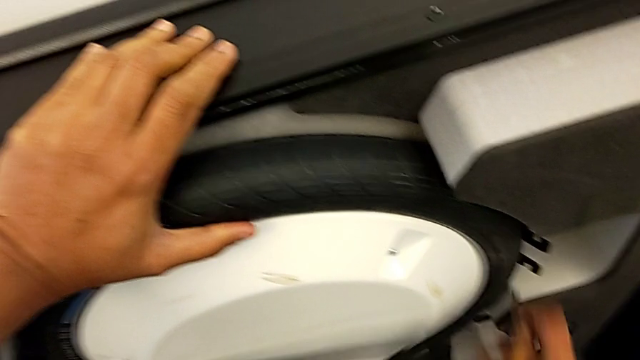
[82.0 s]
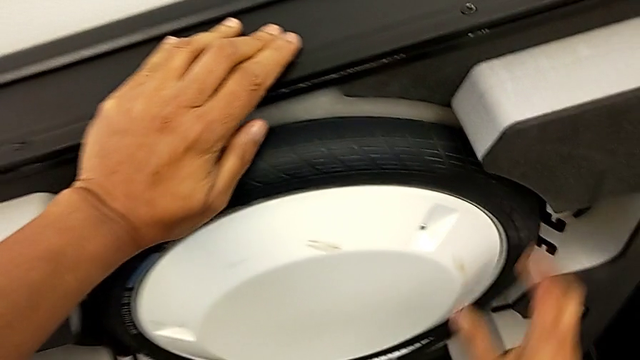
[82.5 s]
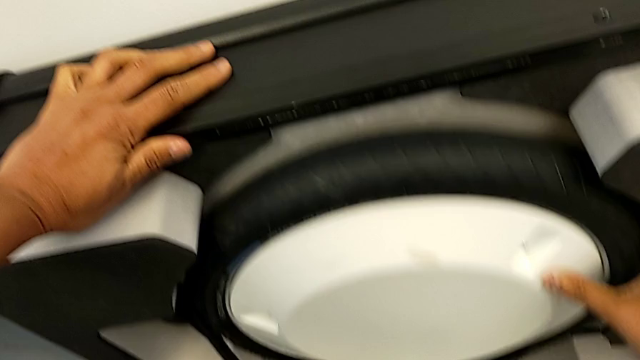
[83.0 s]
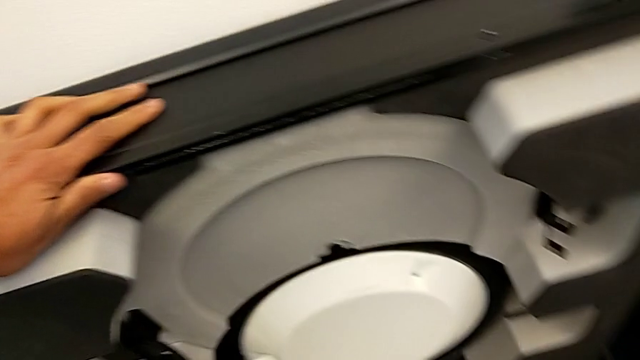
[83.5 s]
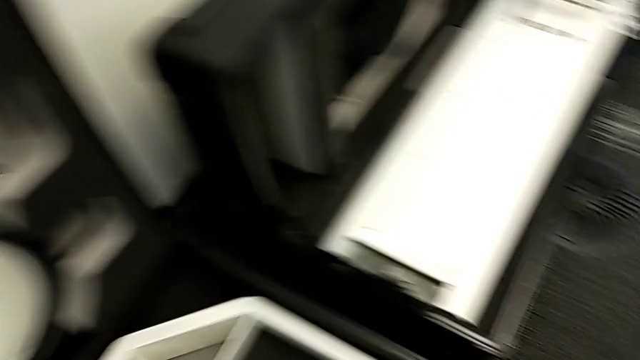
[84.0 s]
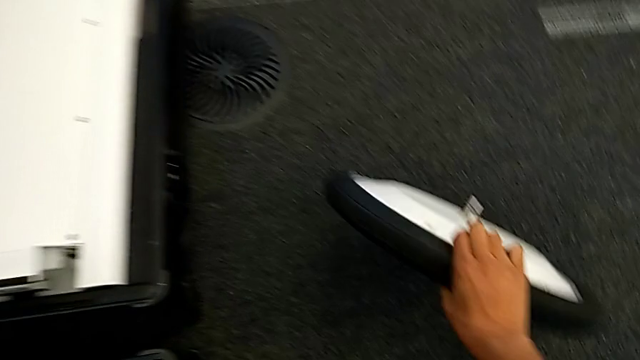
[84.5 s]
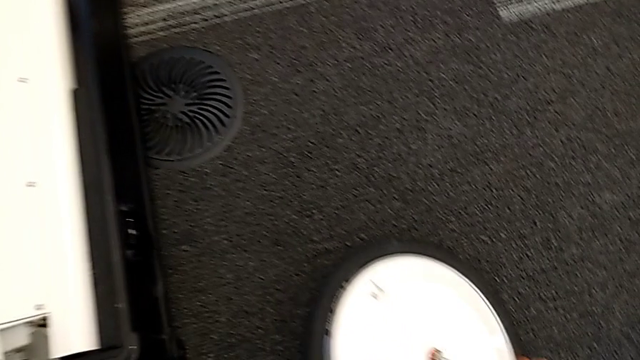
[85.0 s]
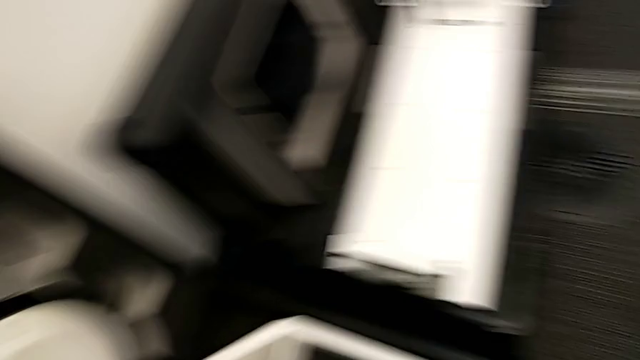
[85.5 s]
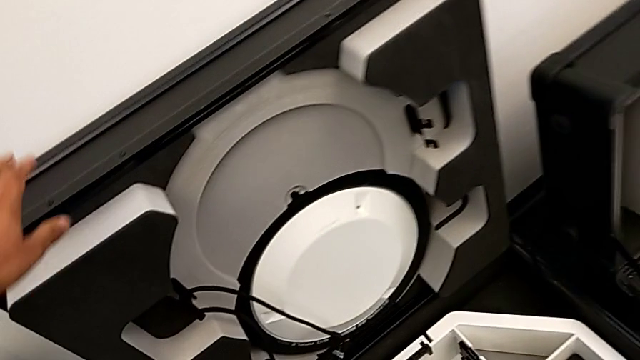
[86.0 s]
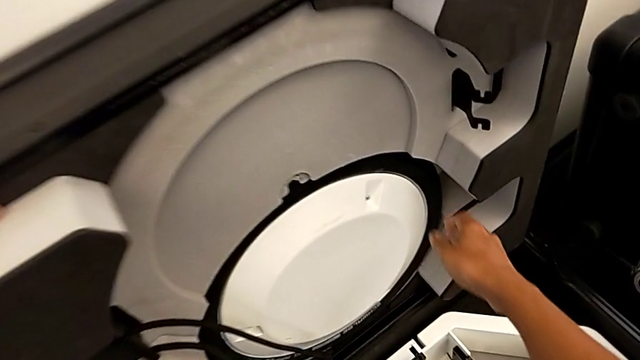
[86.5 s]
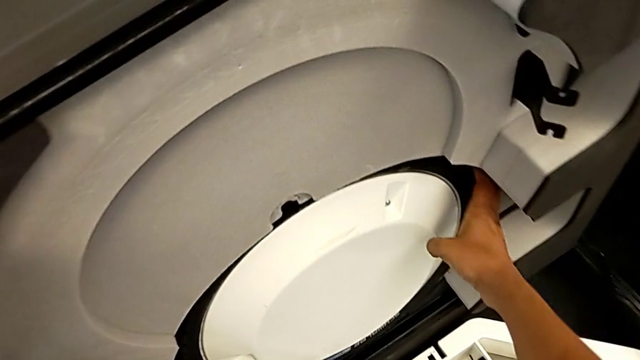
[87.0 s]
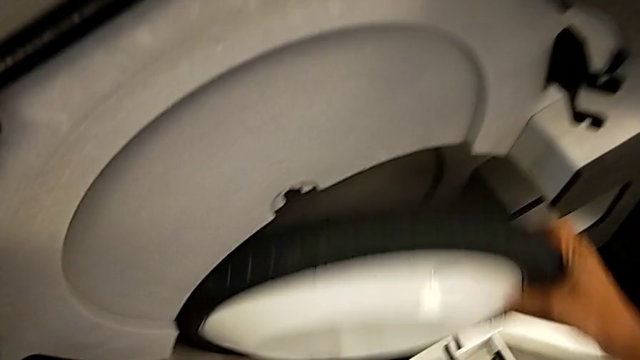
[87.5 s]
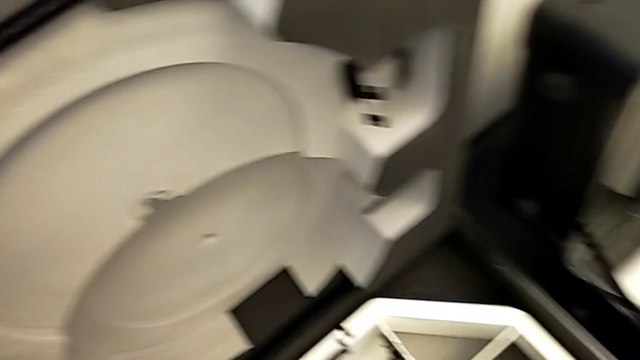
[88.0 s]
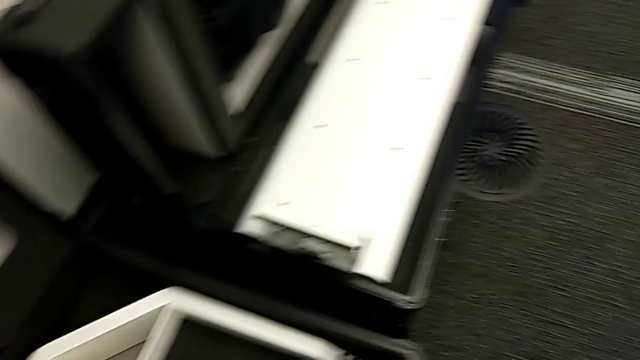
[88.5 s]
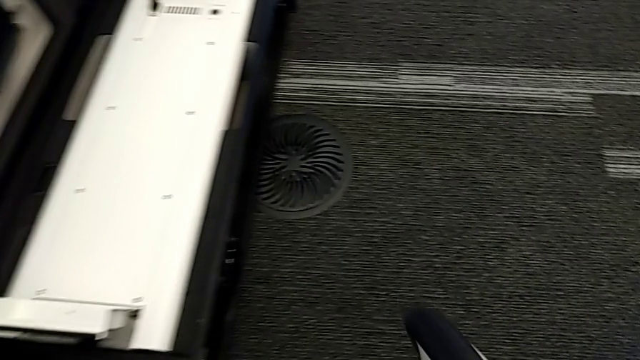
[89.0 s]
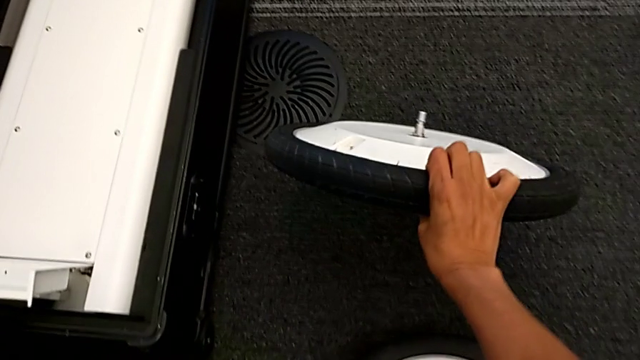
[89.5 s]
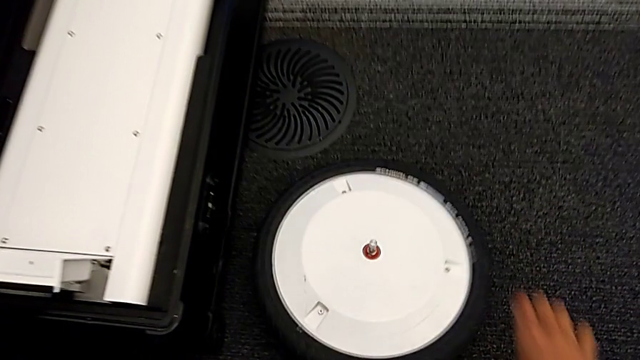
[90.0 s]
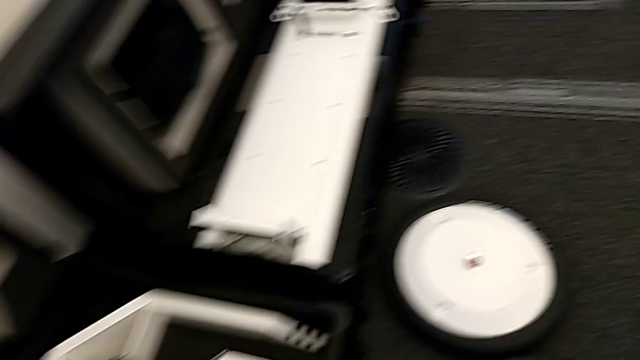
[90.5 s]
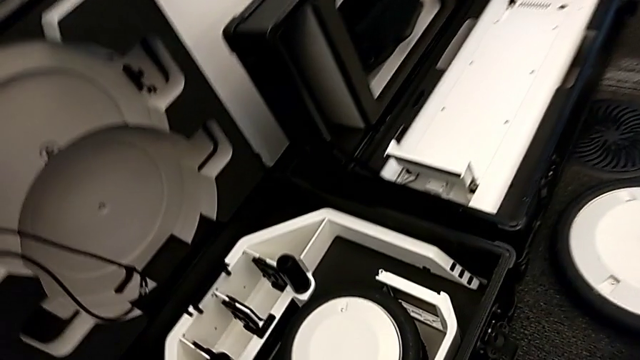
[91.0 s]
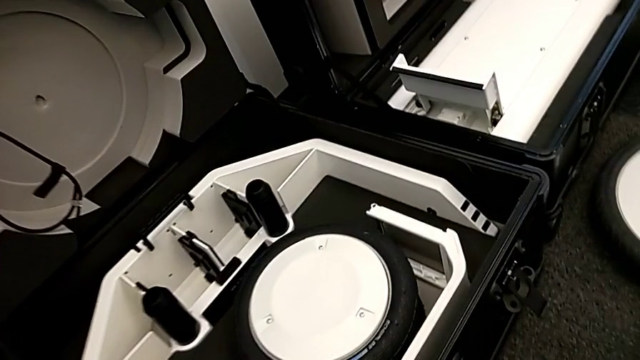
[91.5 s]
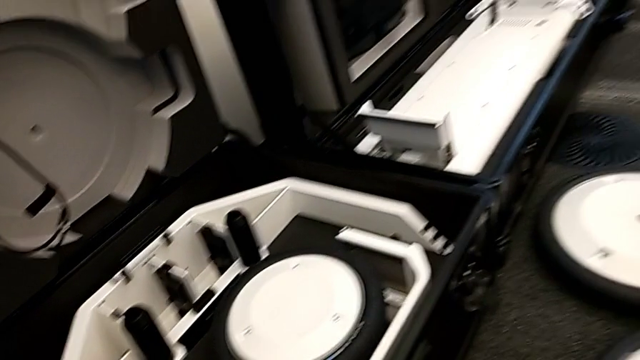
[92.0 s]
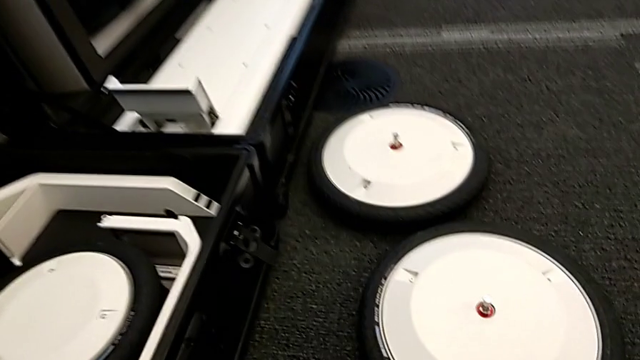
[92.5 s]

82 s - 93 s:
The camera wearer is pulling the wheels out of the box. They pull the first wheel, place it, pull the second wheel and drop it.

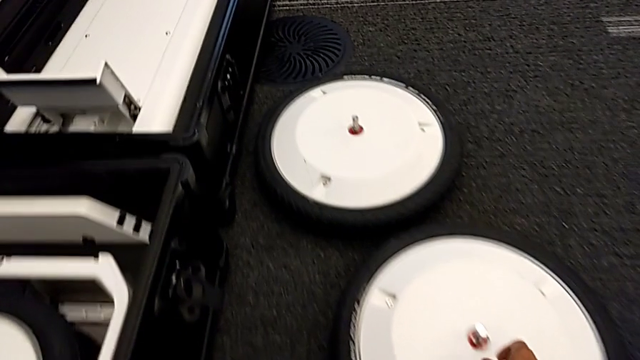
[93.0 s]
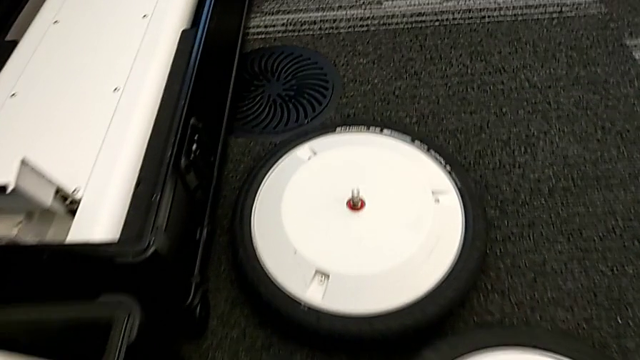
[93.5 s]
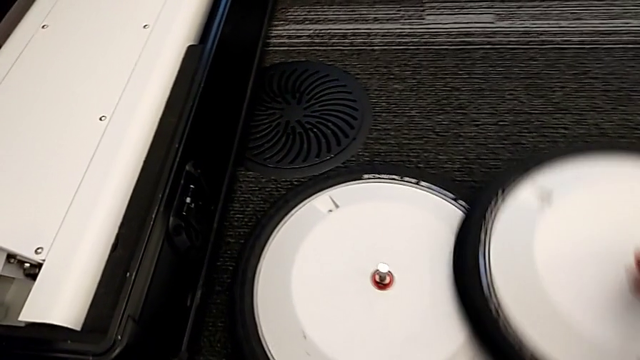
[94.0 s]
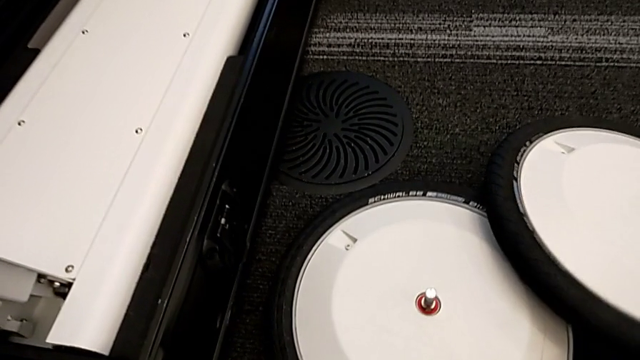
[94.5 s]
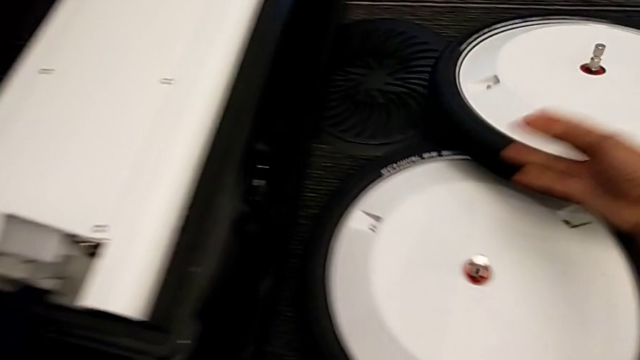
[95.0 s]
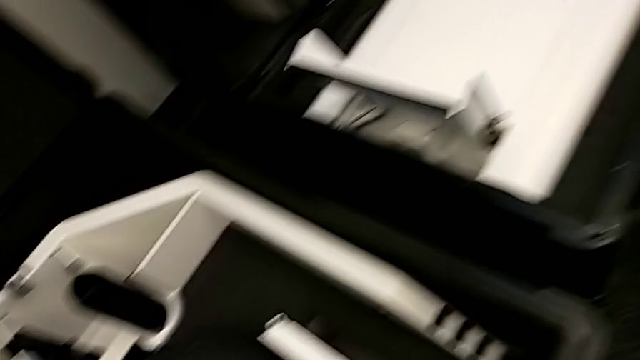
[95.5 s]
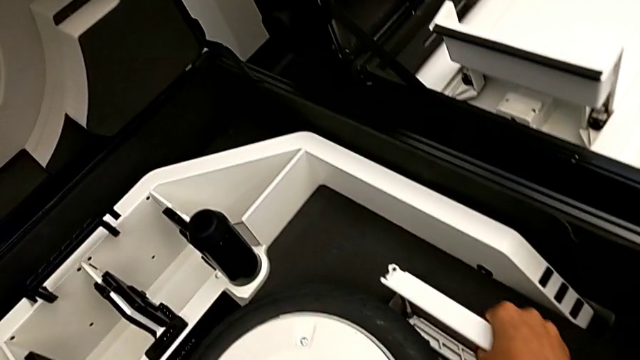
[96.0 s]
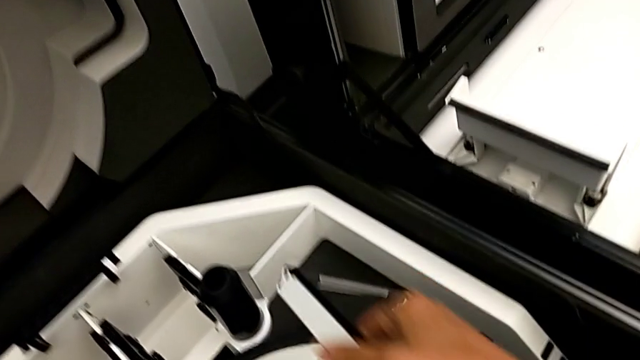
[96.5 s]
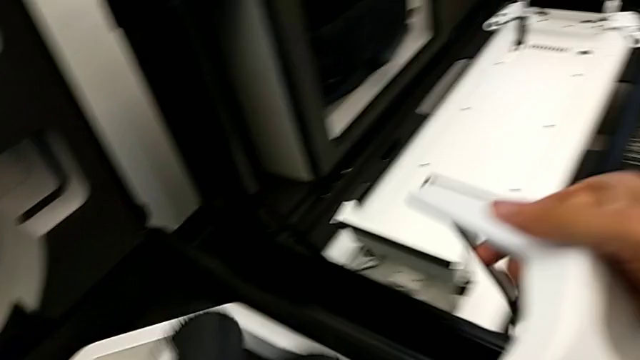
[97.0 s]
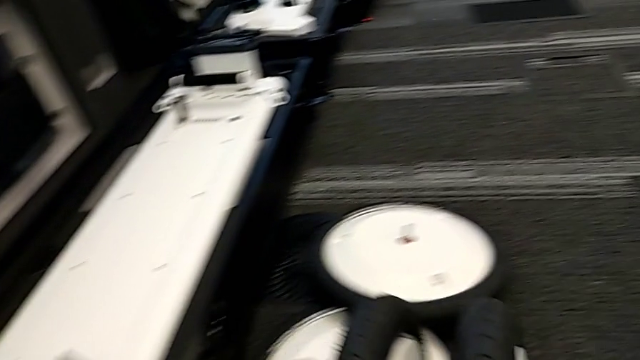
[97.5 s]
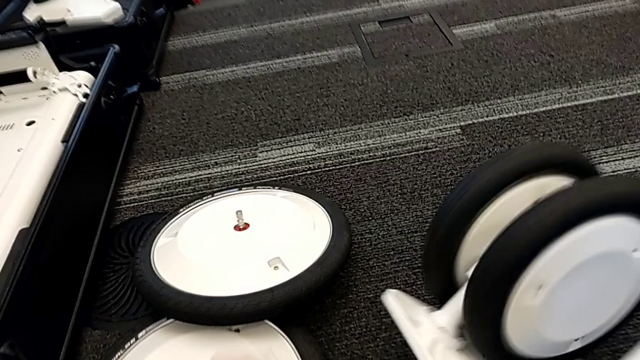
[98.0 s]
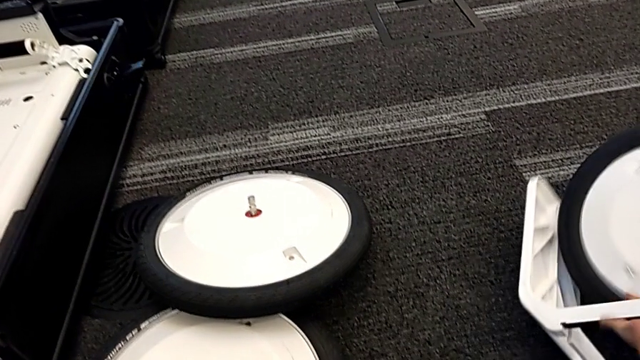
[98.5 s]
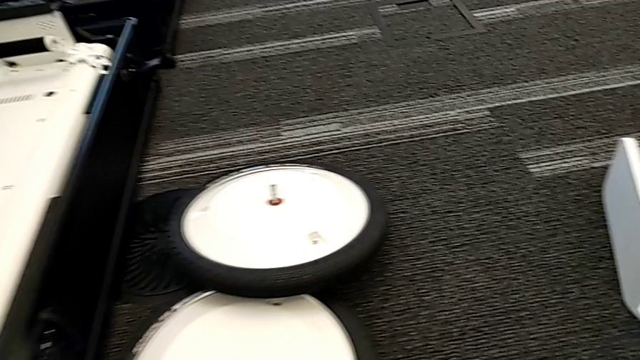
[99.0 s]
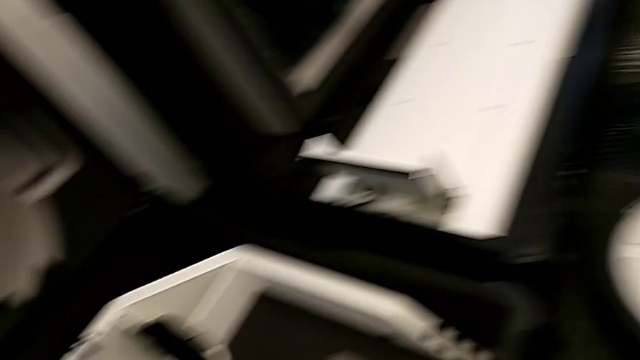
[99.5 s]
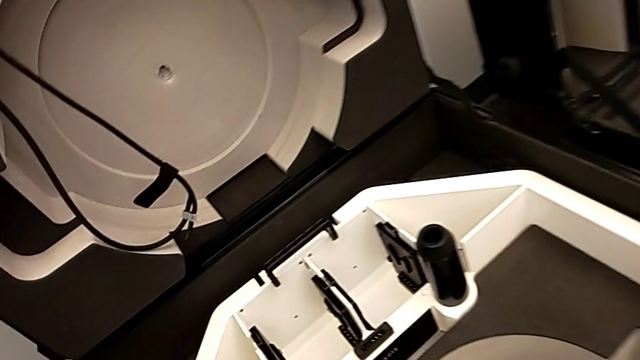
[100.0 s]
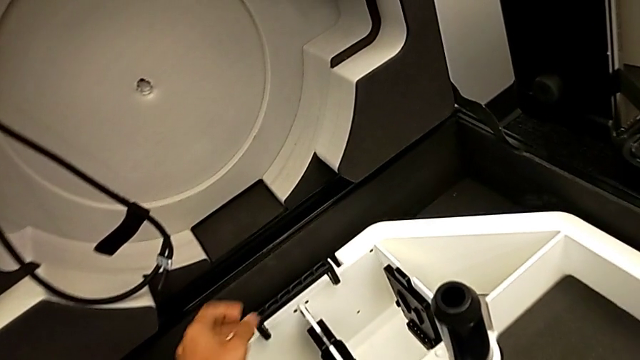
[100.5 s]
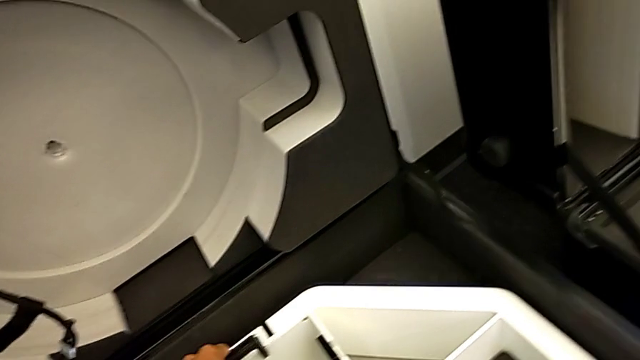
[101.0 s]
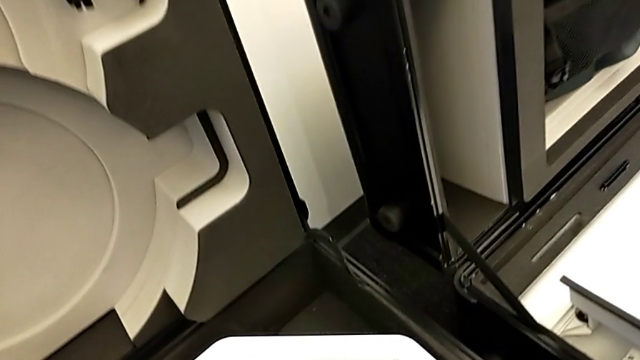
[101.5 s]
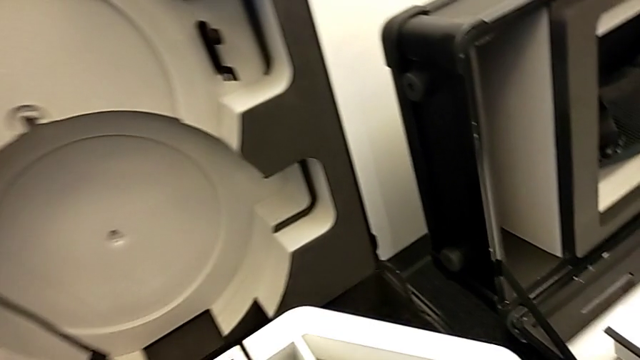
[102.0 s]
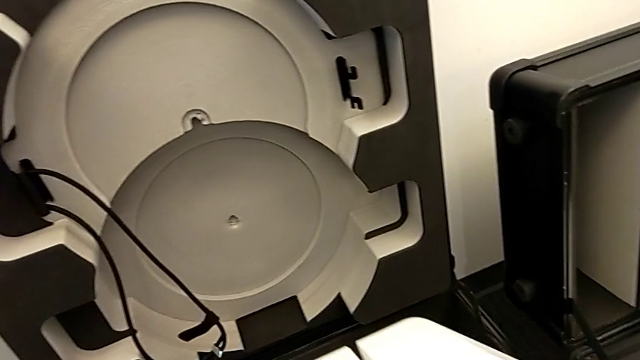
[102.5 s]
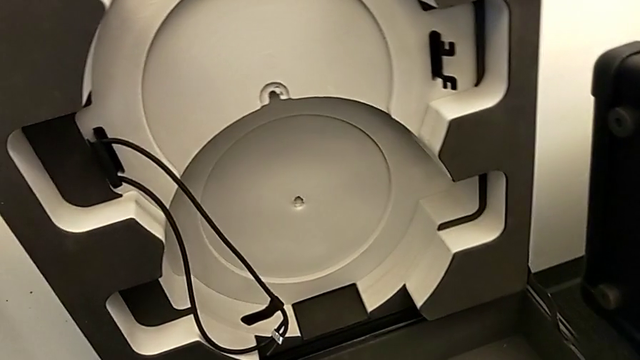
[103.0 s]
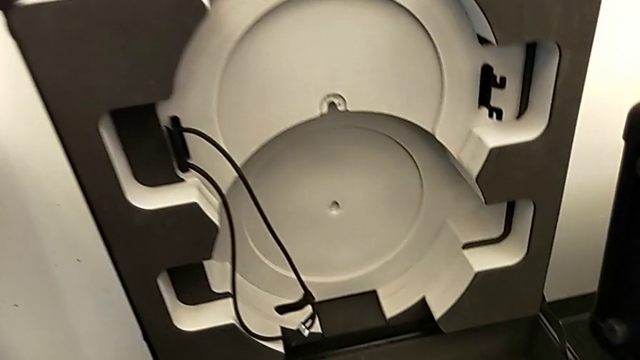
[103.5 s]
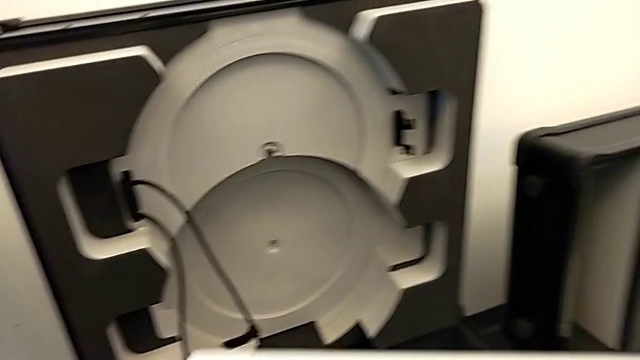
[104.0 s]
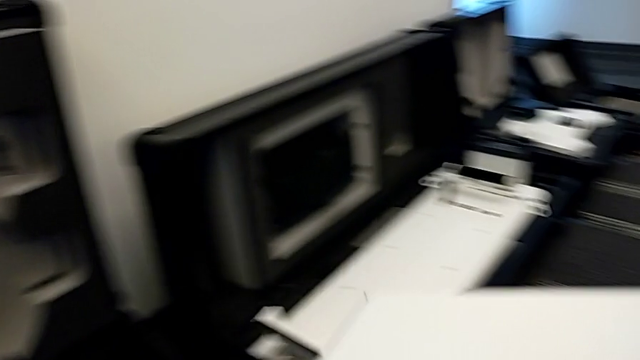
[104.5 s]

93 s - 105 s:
The camera wearer is pulling the wheels out of the box. They stack the wheel, pull the third wheel, drop it, grab the wheel and pull it.
